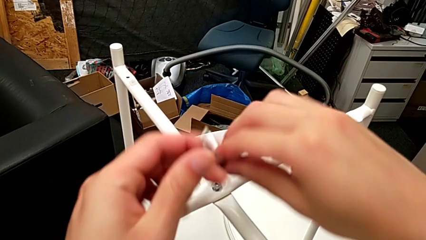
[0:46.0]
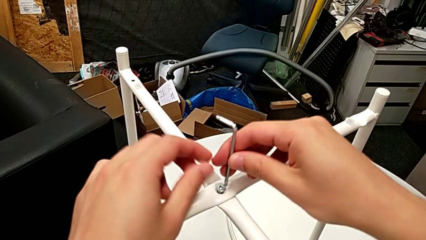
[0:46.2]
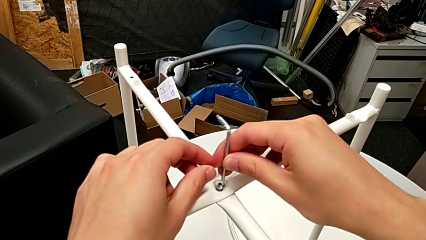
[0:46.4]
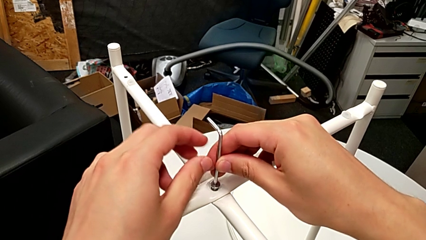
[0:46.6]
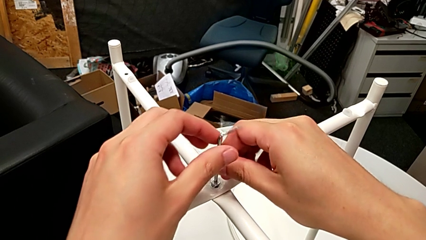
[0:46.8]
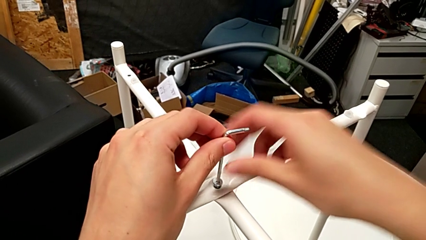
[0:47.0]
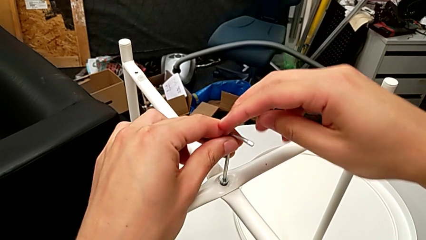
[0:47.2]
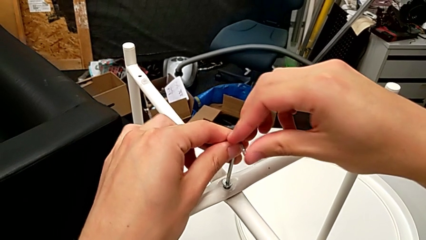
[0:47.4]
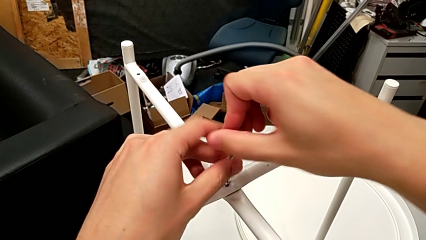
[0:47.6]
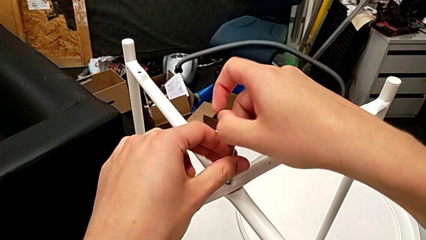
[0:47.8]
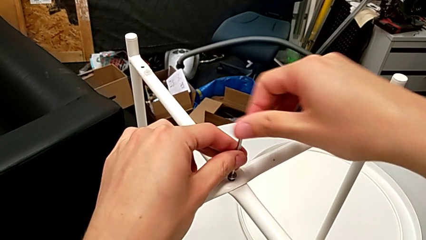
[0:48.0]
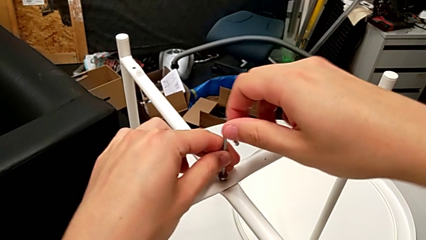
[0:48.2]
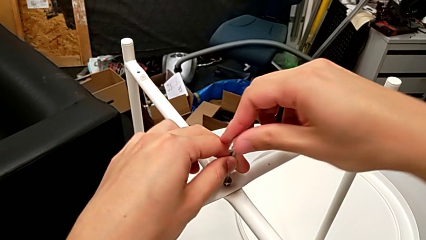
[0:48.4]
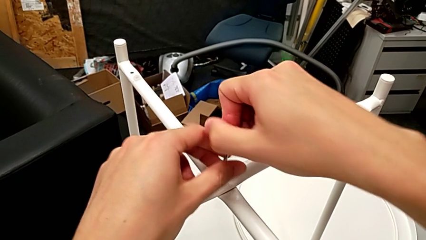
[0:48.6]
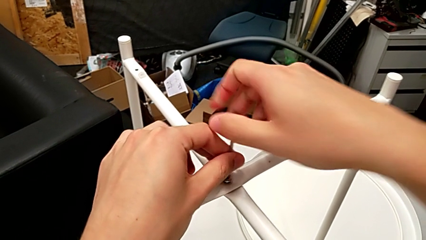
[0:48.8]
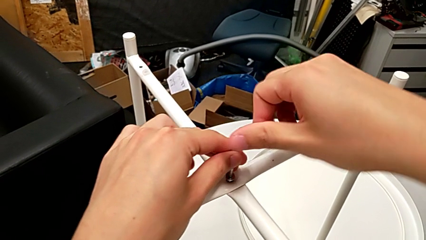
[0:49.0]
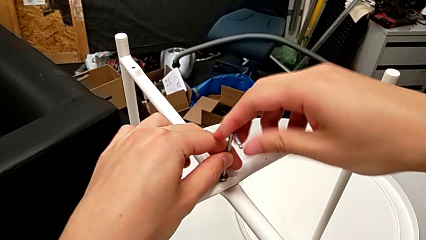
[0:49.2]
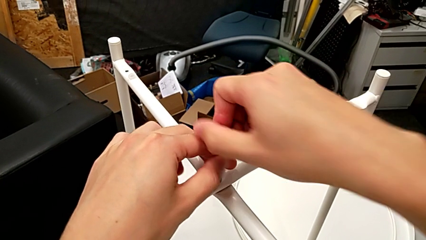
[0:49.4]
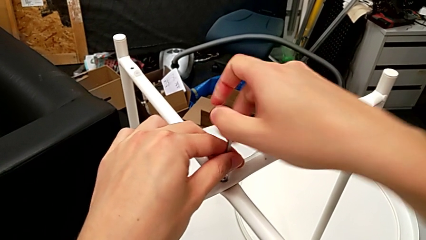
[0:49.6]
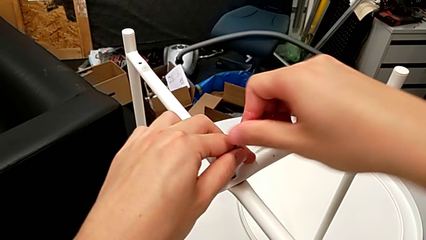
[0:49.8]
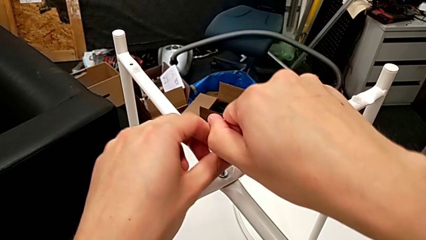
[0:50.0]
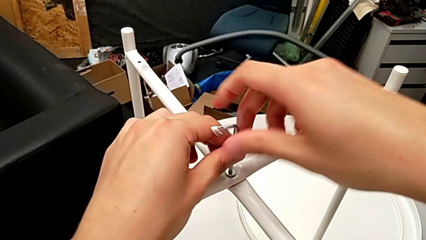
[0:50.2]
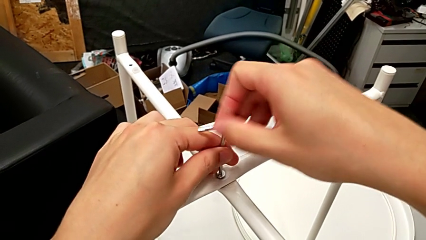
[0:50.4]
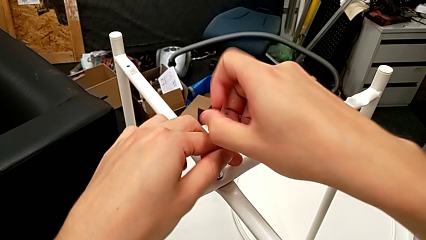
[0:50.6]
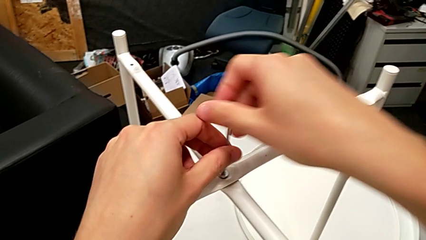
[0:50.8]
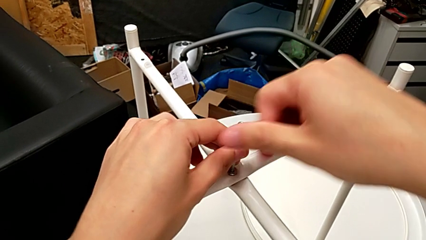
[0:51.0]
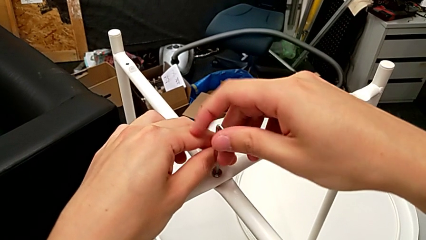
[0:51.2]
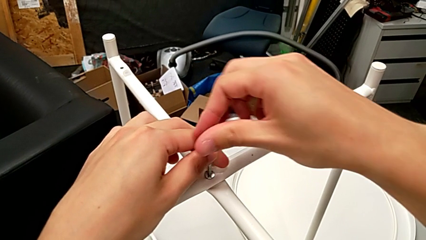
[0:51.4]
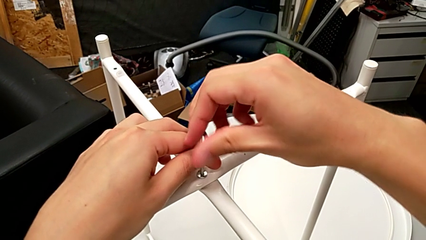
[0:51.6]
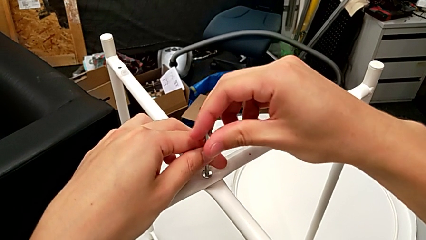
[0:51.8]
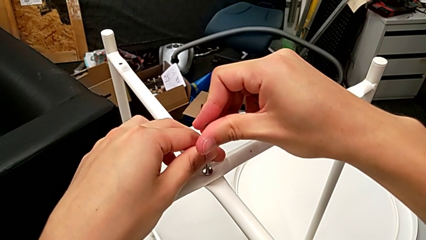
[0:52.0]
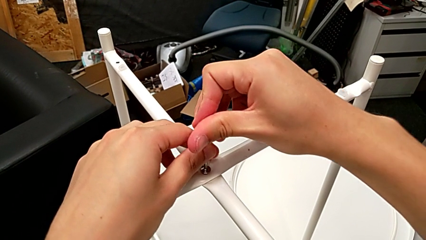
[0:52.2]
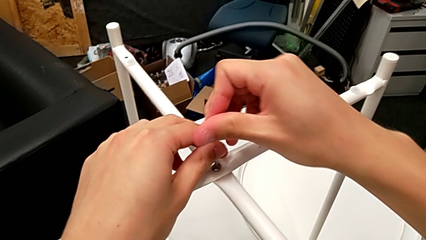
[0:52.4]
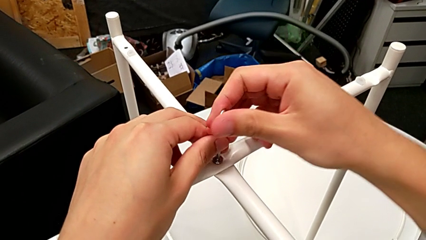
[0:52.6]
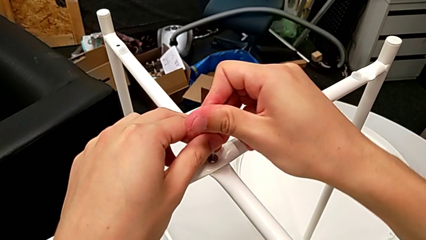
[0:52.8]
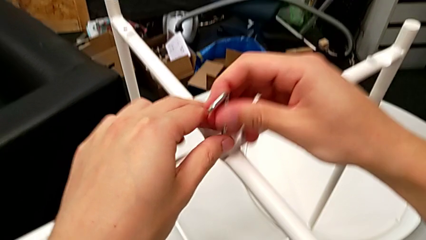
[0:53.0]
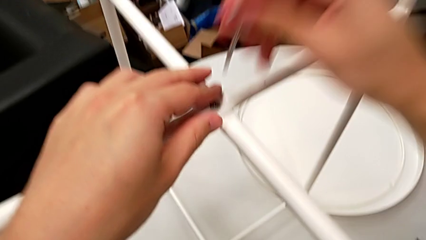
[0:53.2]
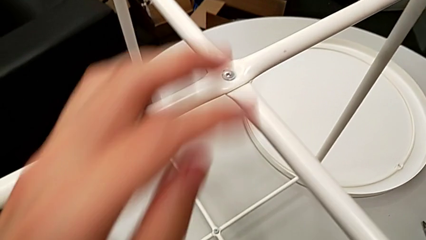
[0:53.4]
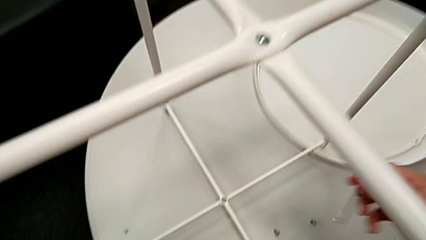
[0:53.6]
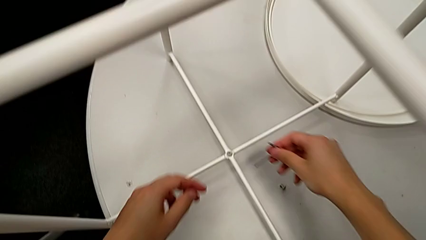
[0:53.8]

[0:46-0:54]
The camera wearer is assembling the top screw. They insert the Allen wrench, screw the hex socket head twice and withdraw the Allen wrench.

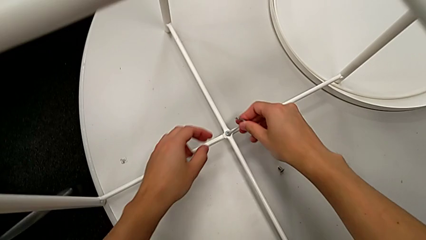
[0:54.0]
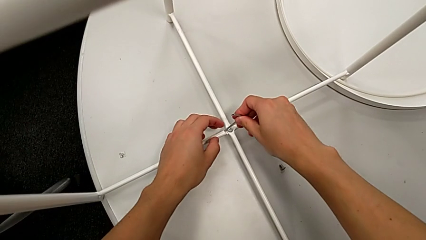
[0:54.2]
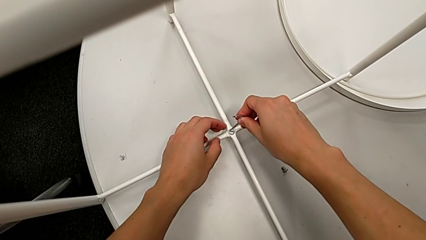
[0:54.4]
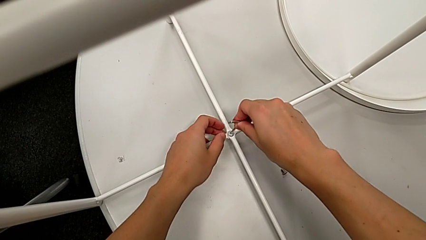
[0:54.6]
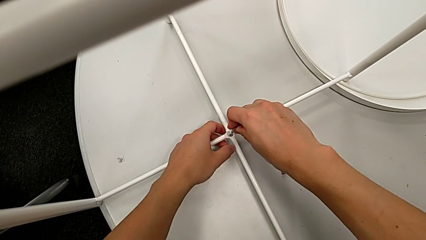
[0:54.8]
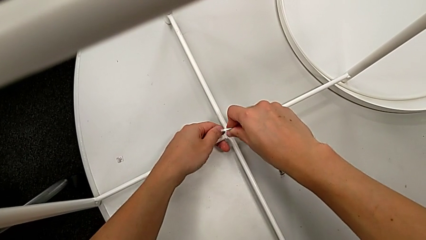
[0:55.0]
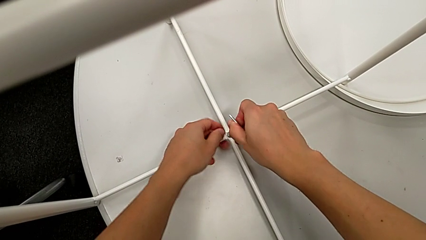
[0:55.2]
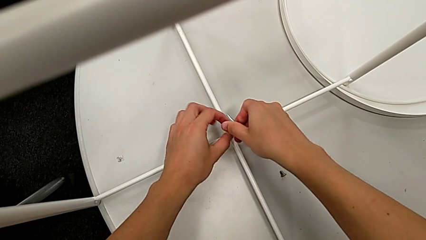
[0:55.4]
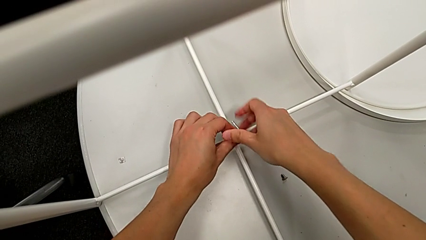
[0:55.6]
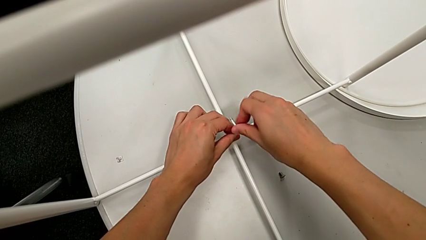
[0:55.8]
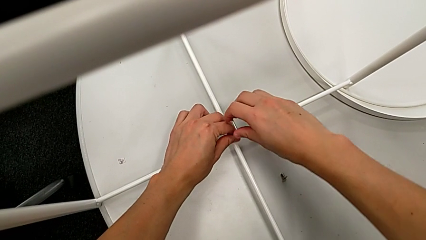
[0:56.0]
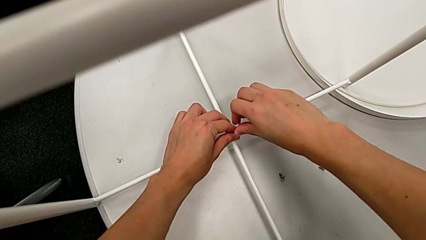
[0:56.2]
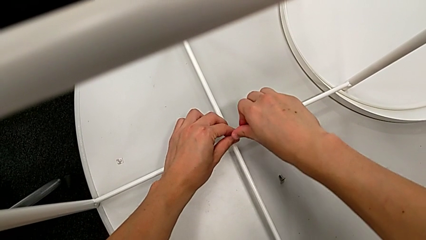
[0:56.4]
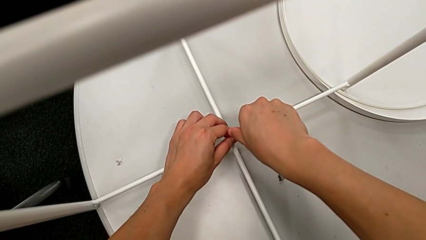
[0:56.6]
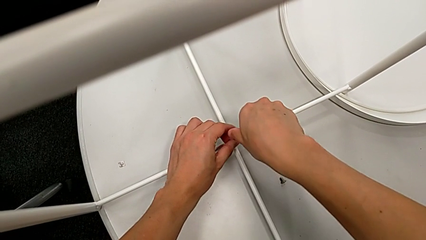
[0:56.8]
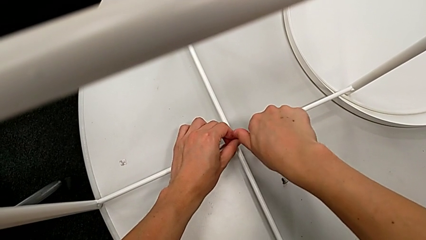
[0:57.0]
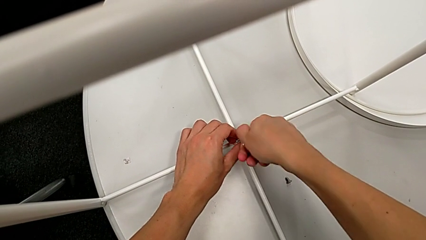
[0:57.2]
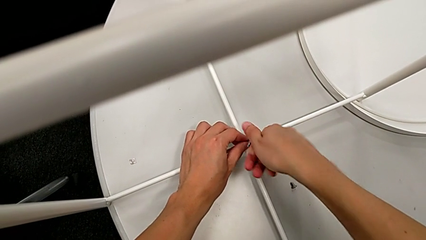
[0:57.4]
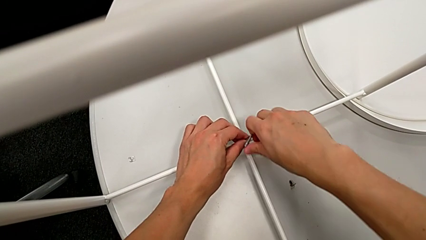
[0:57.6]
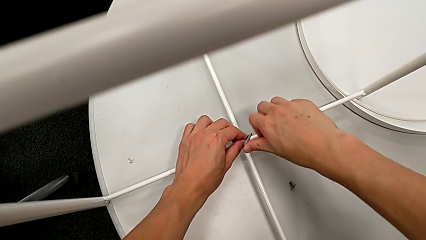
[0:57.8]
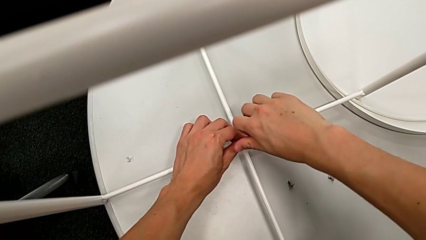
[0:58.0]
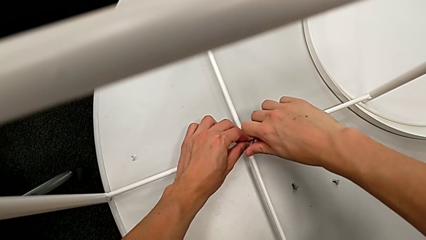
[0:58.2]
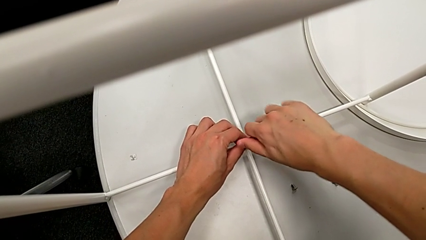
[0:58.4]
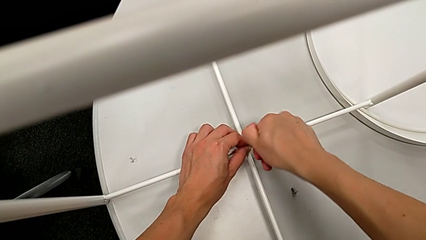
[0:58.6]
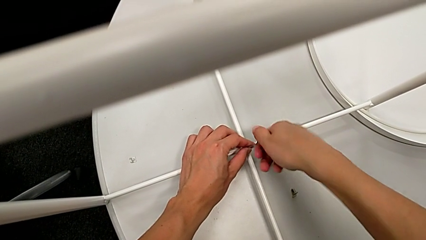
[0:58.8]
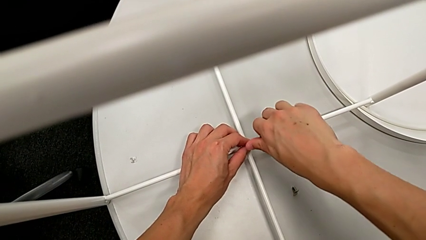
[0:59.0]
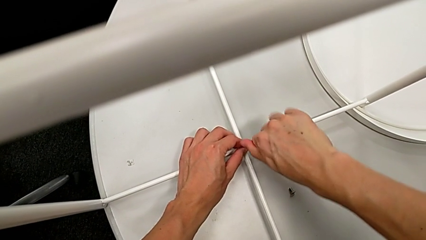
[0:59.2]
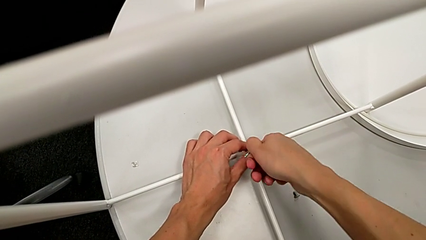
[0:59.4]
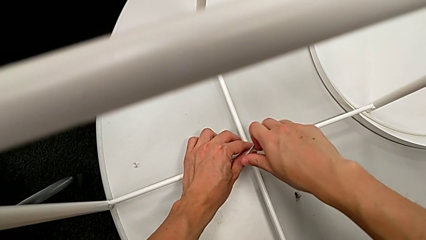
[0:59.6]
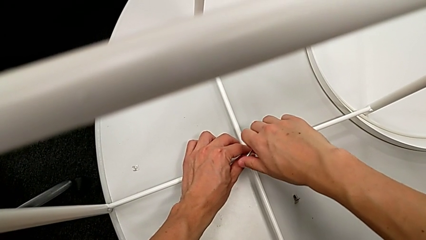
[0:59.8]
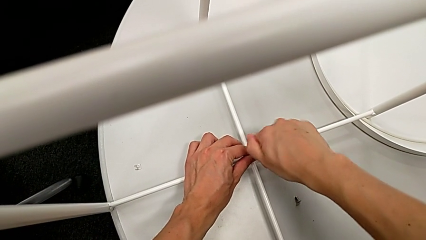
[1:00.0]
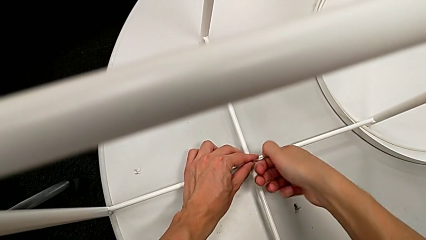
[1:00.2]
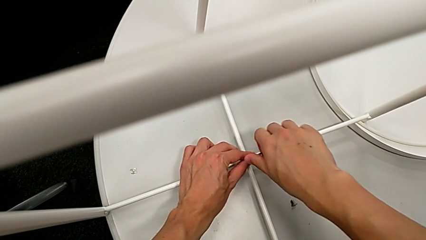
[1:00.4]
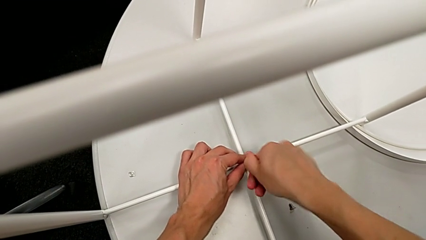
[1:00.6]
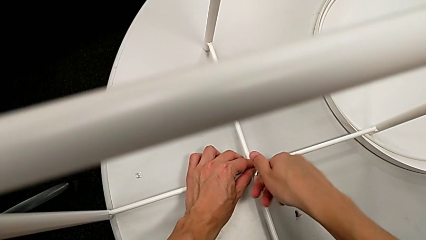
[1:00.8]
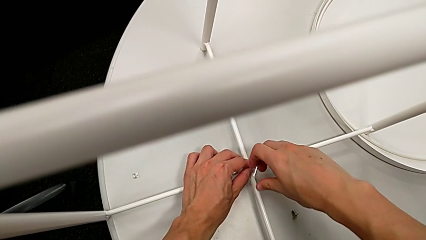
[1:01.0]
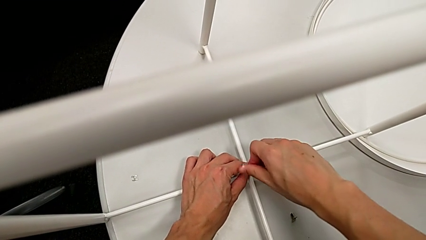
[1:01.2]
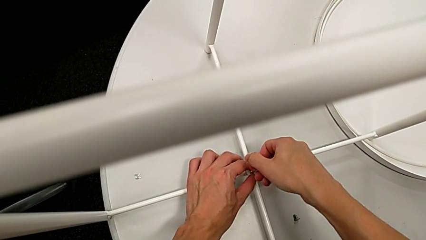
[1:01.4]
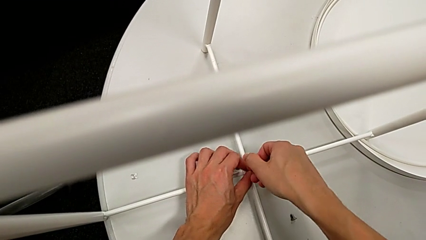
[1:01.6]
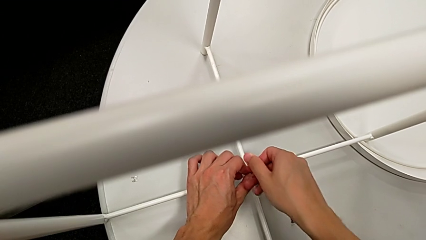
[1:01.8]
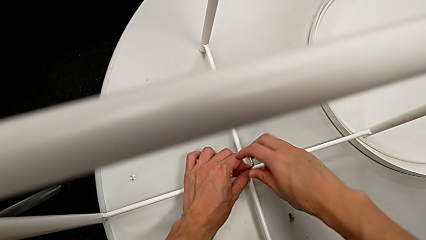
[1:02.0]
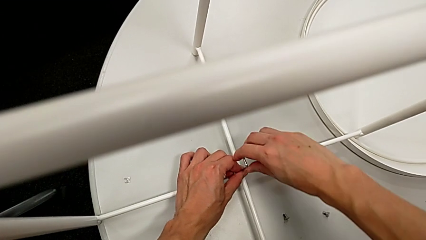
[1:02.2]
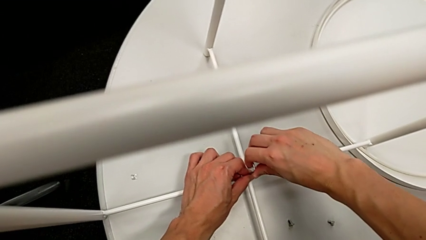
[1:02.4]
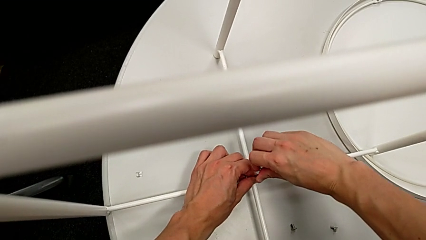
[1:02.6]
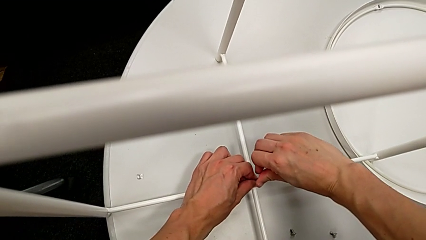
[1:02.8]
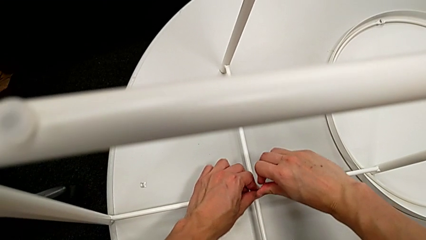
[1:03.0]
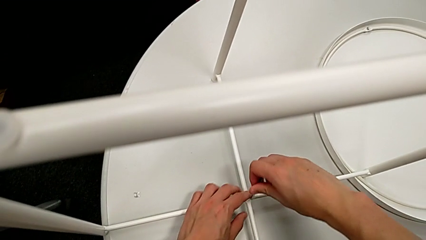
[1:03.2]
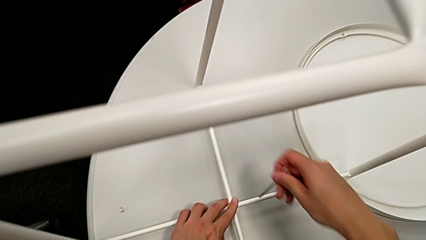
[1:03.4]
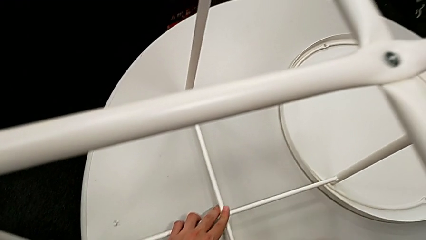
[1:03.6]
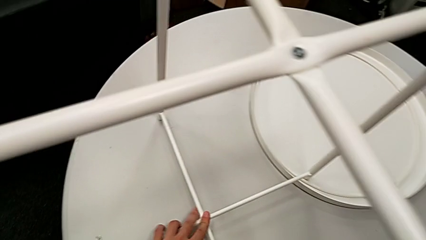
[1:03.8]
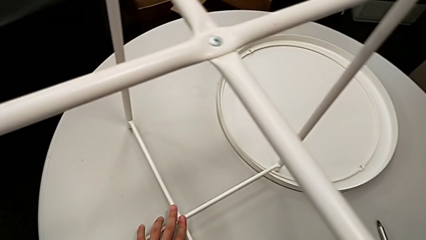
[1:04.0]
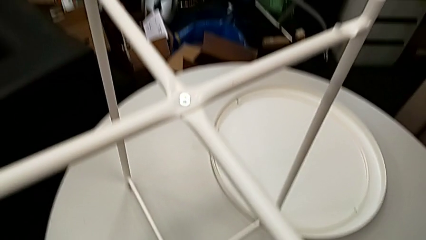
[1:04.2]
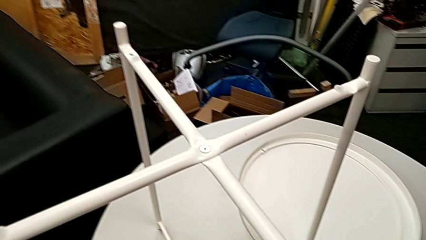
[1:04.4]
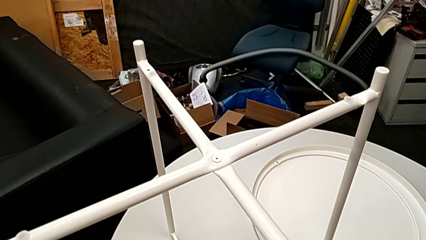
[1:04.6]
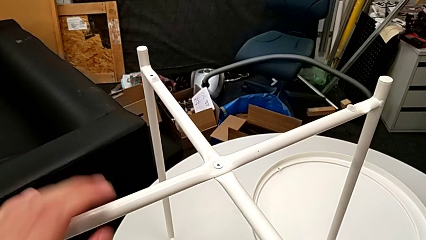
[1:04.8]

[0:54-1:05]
The camera wearer assembles the bottom screw. They insert the Allen wrench, screw the hex socket head three times, withdraw the Allen wrench and place it.
